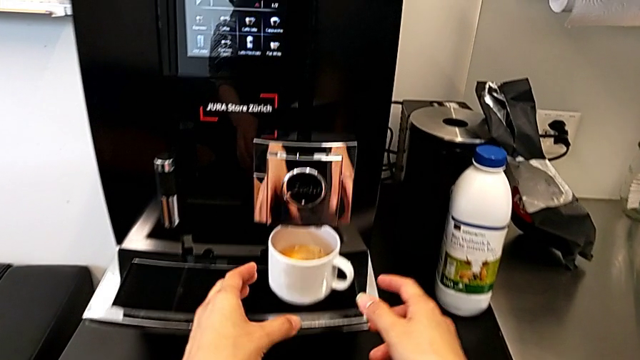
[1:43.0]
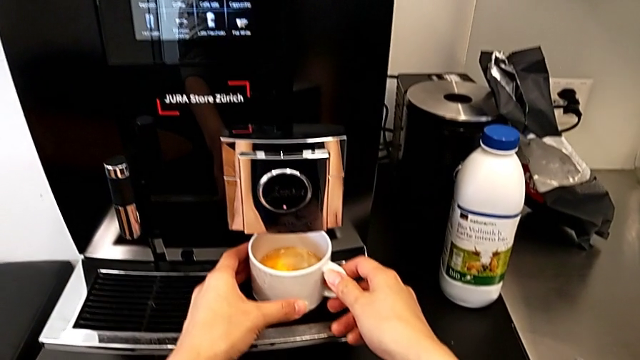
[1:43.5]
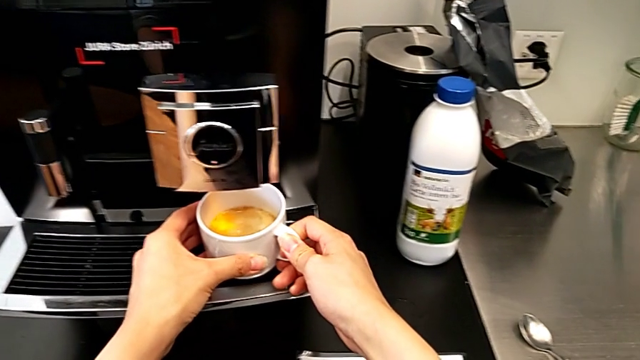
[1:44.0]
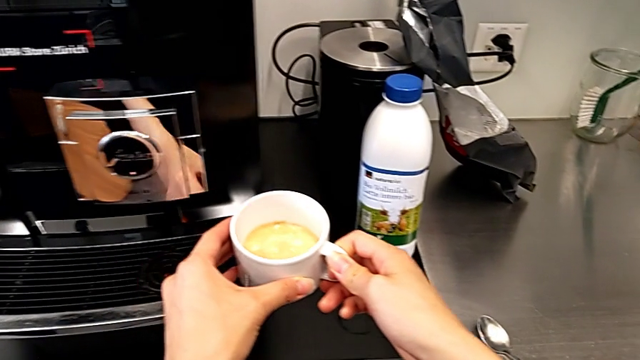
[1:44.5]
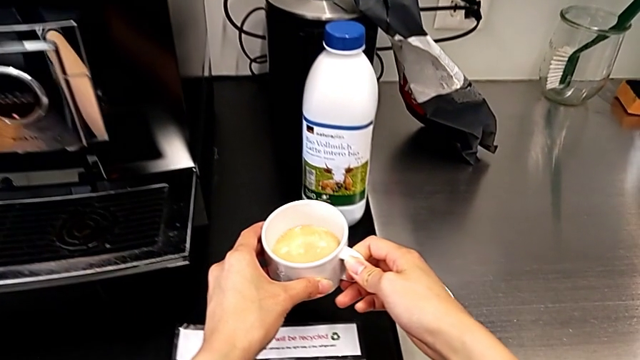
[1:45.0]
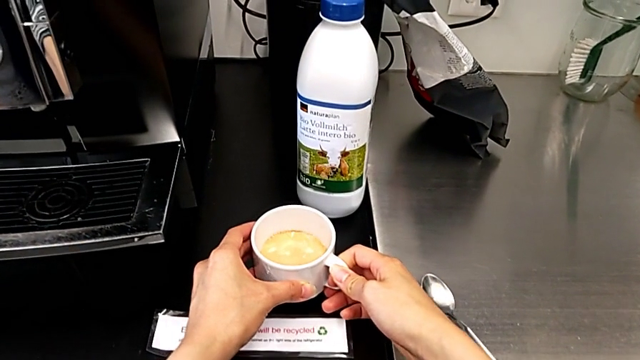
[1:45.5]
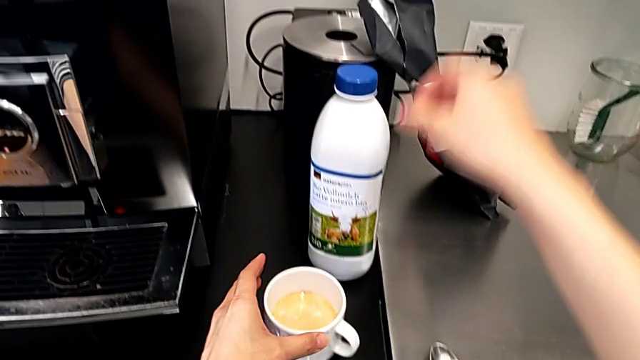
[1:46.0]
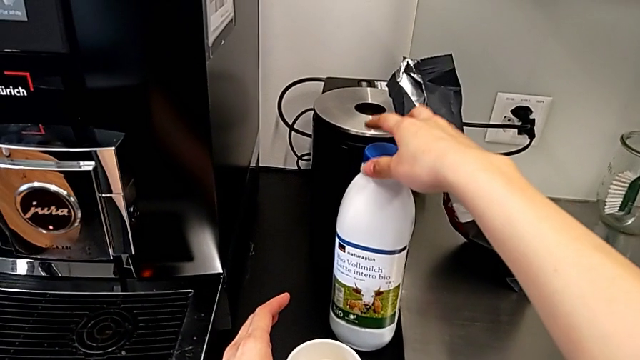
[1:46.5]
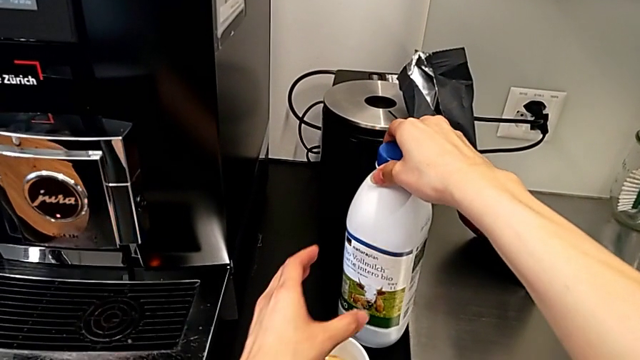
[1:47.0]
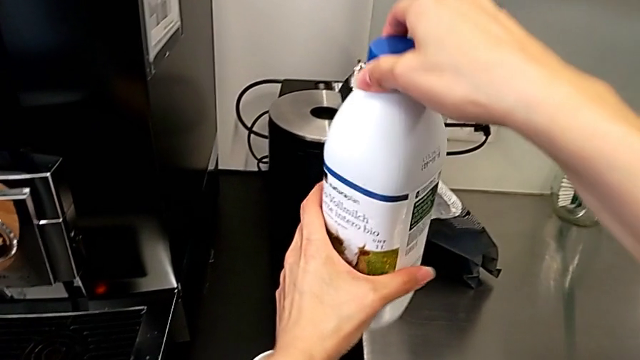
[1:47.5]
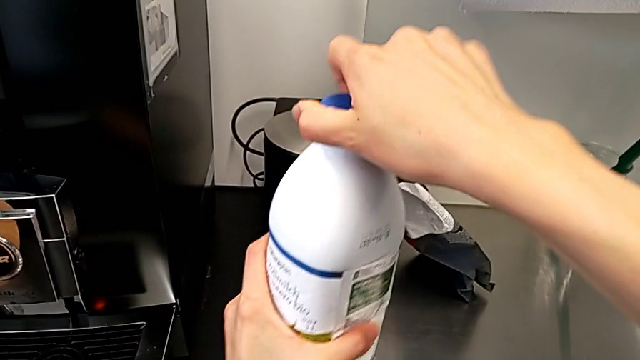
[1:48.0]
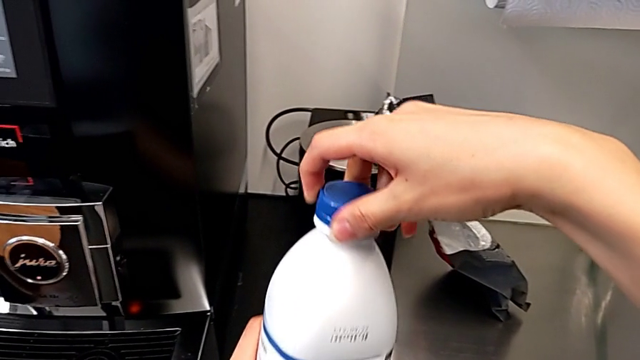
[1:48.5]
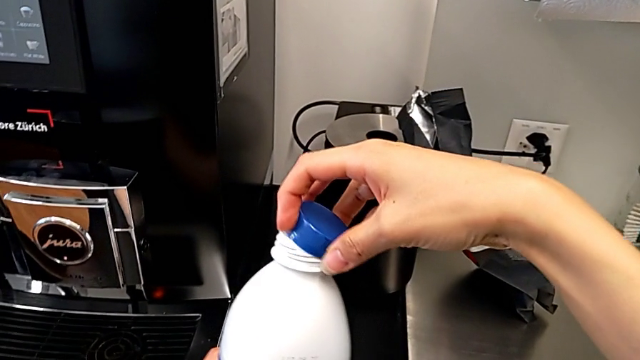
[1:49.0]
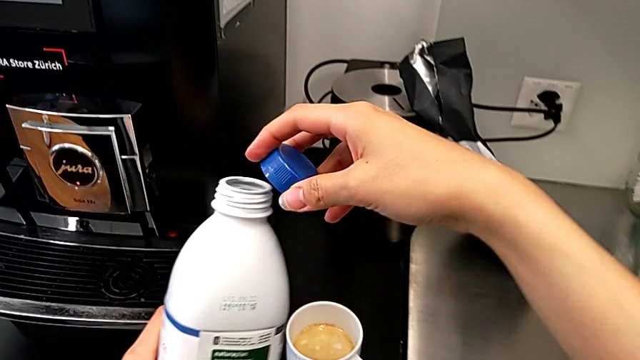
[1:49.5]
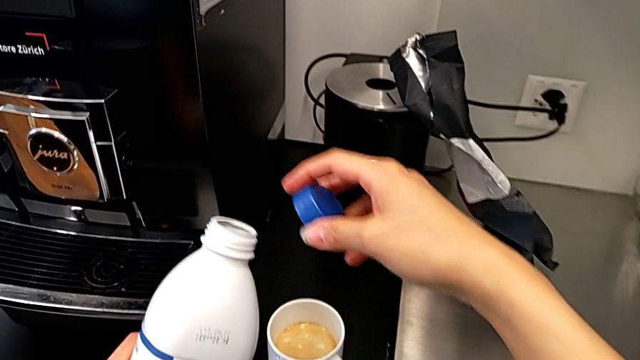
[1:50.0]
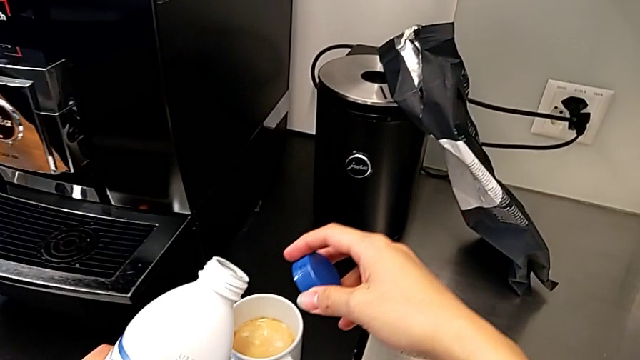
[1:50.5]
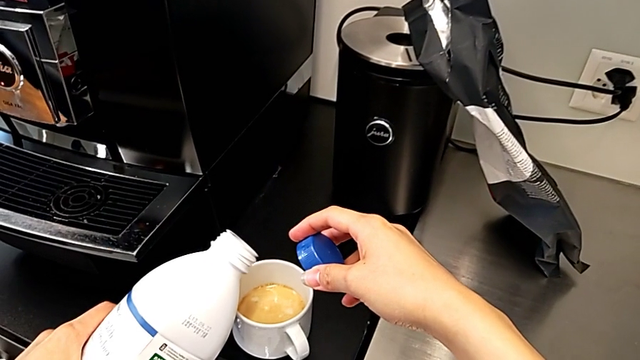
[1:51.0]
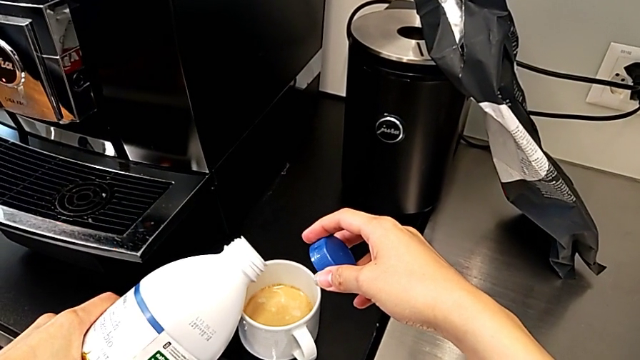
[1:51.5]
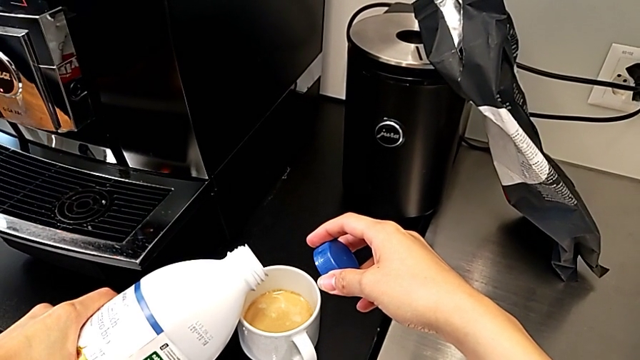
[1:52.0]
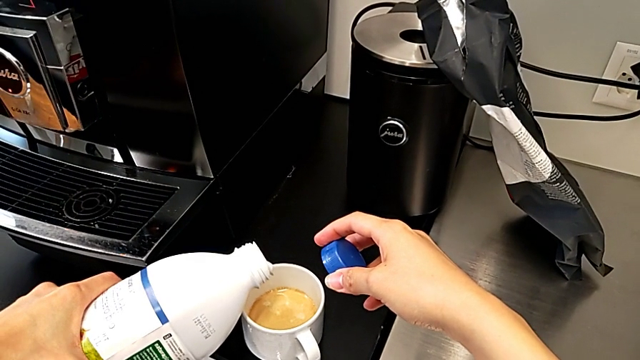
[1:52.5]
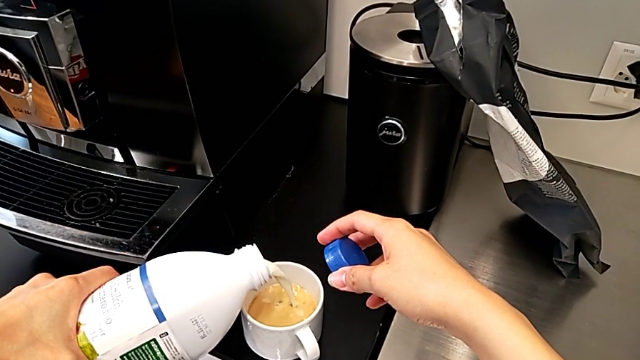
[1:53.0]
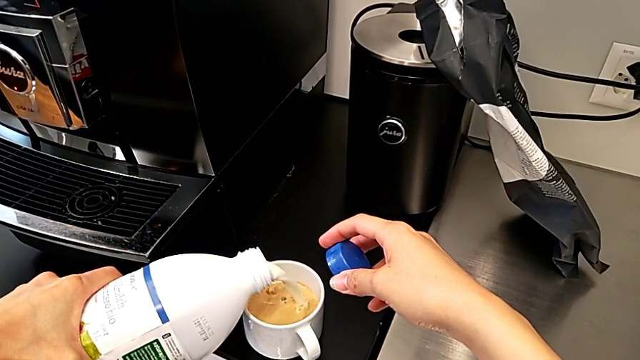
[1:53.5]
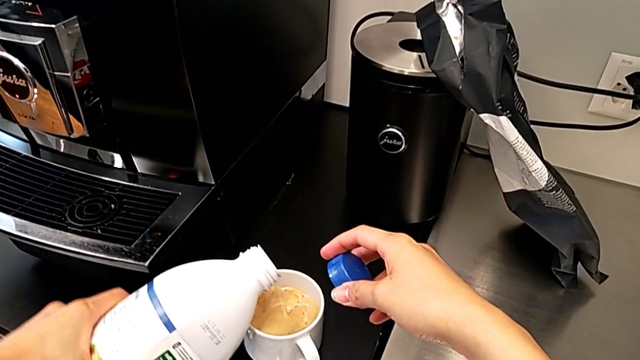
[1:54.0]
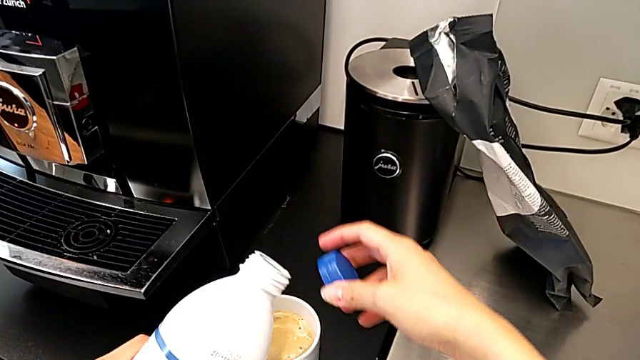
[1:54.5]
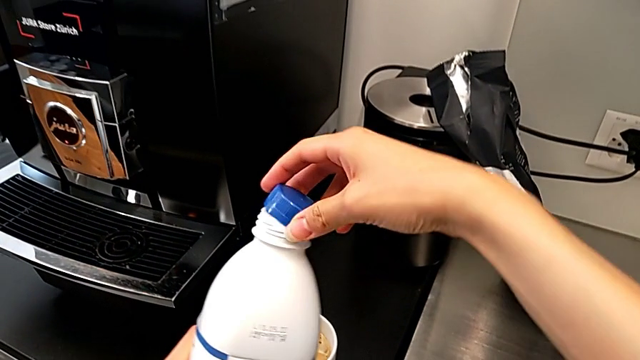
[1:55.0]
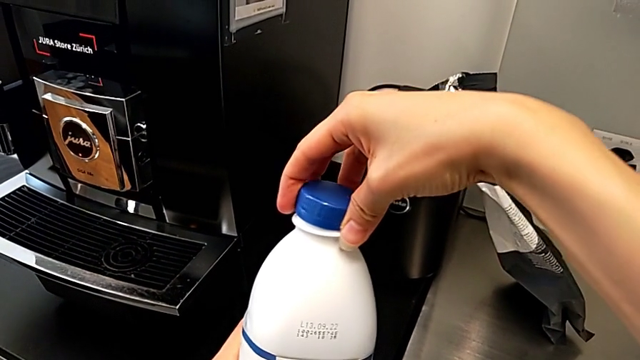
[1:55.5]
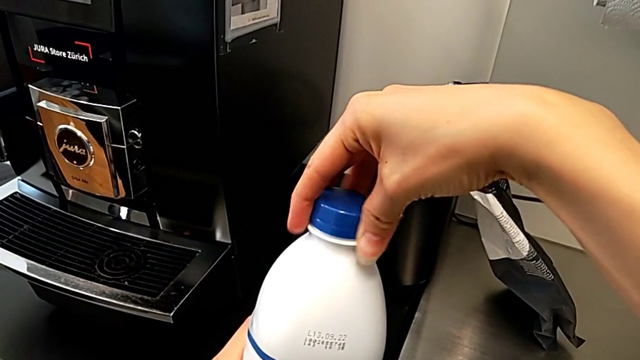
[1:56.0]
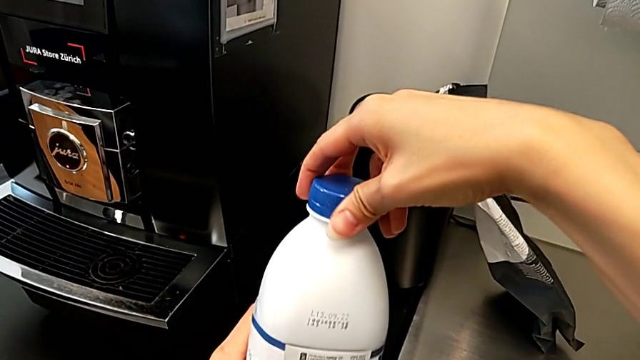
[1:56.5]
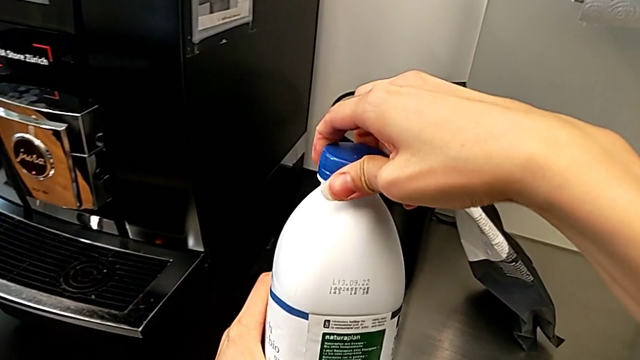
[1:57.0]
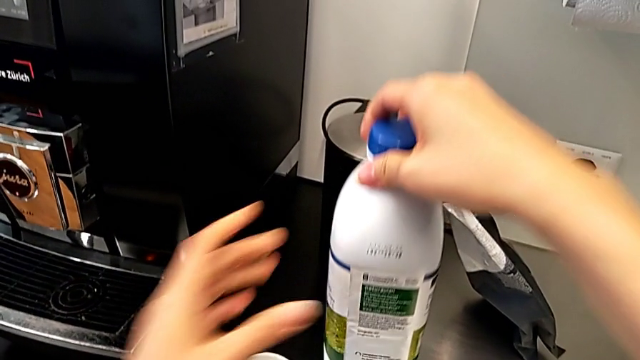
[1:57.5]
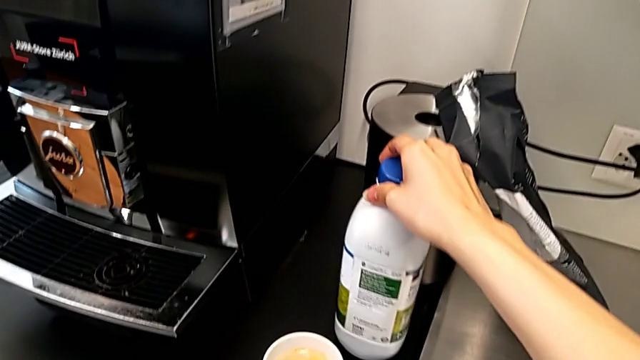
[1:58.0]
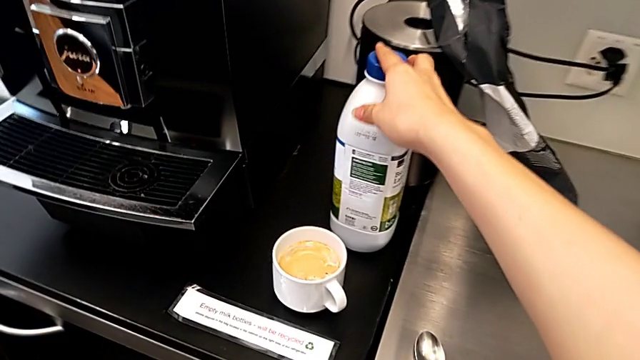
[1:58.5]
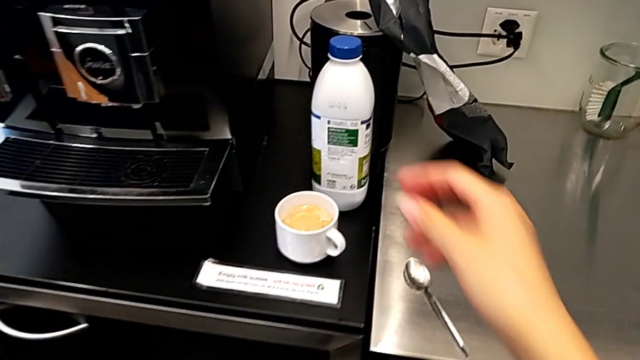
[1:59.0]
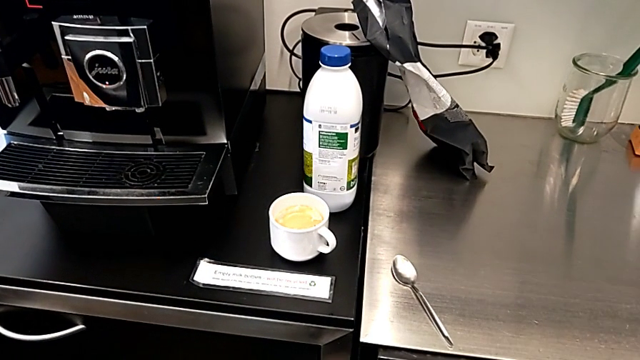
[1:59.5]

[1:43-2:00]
The camera wearer adds milk to the coffee. They grab the cup, place it, grab the milk, open it, pour it, close it and place it.

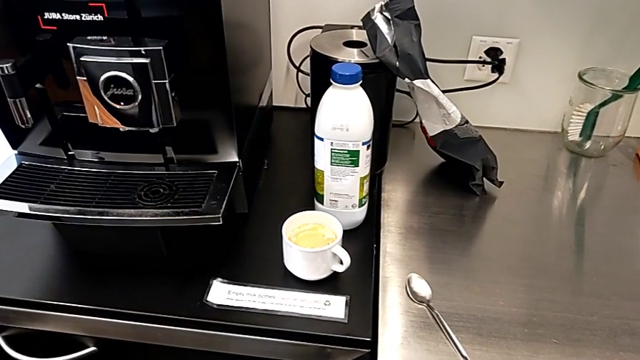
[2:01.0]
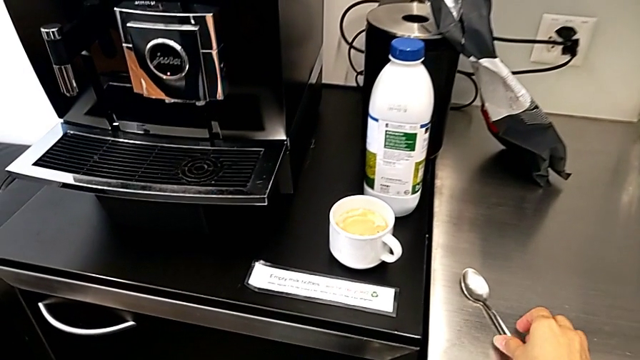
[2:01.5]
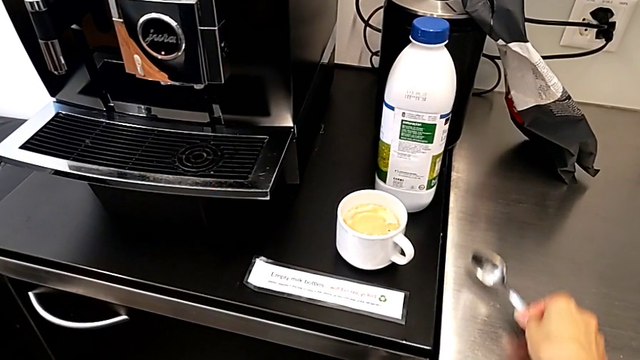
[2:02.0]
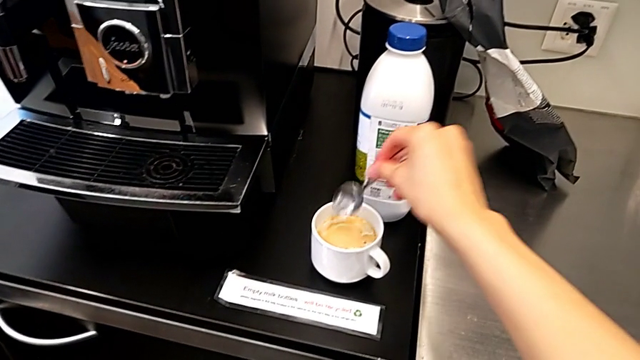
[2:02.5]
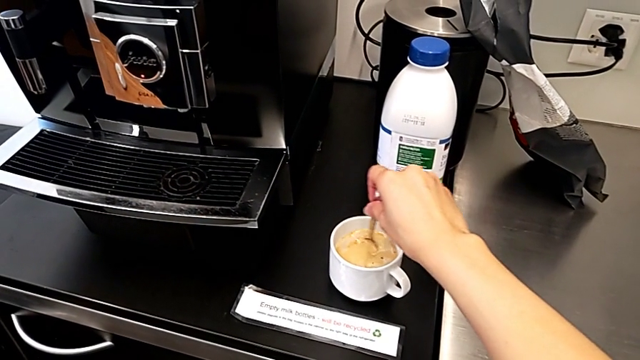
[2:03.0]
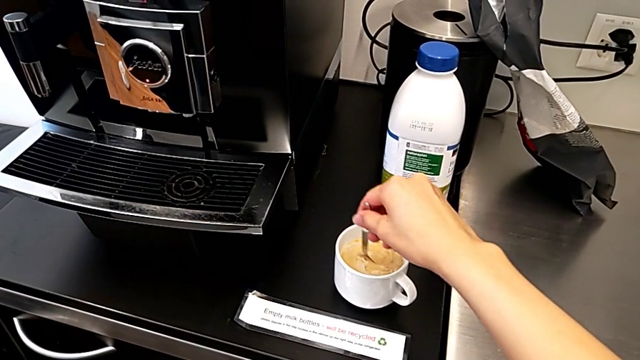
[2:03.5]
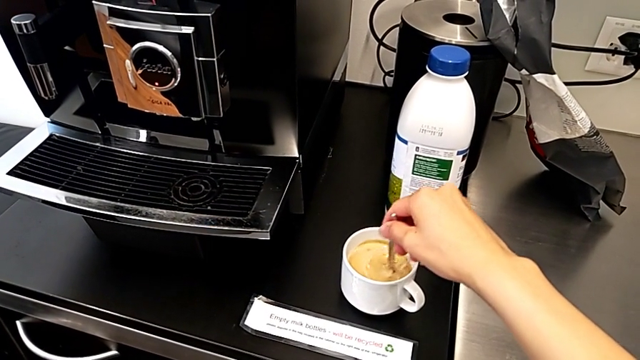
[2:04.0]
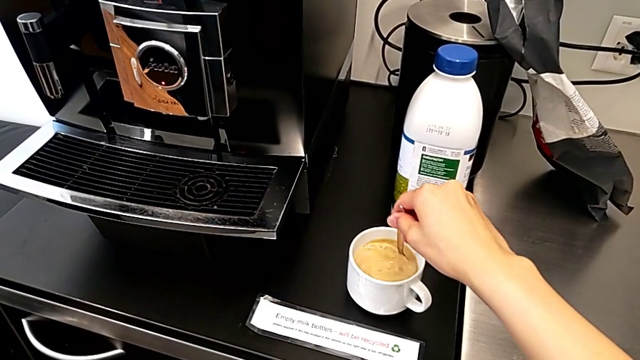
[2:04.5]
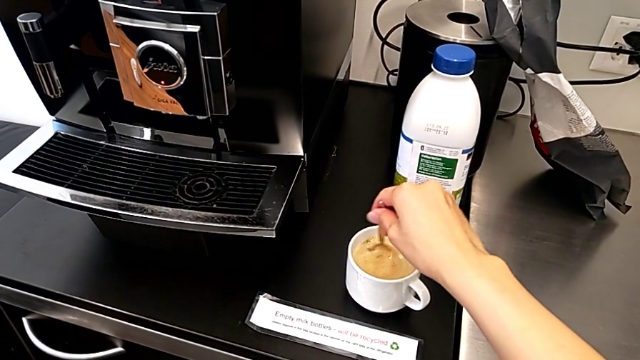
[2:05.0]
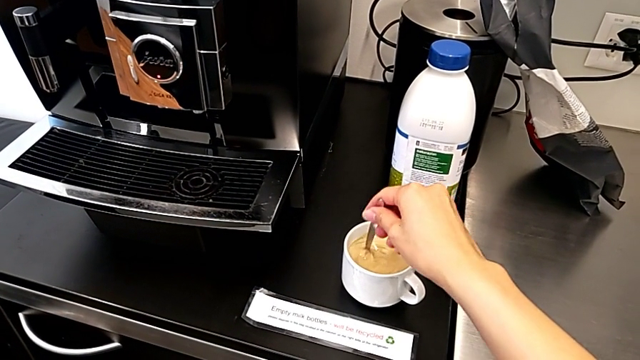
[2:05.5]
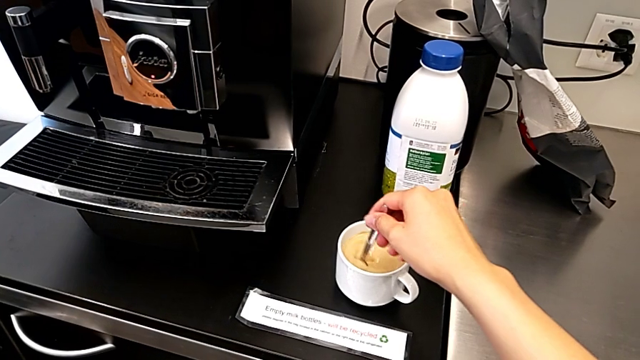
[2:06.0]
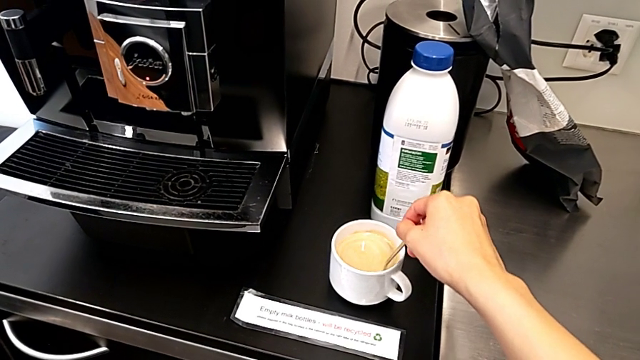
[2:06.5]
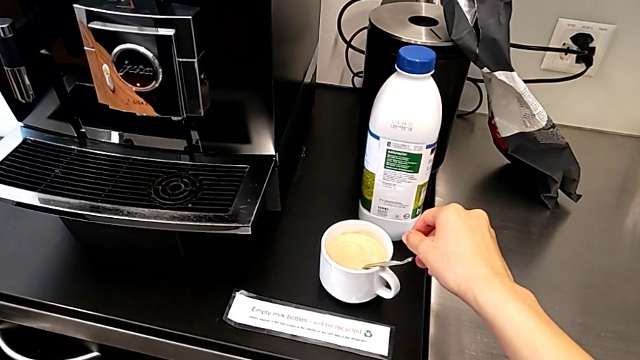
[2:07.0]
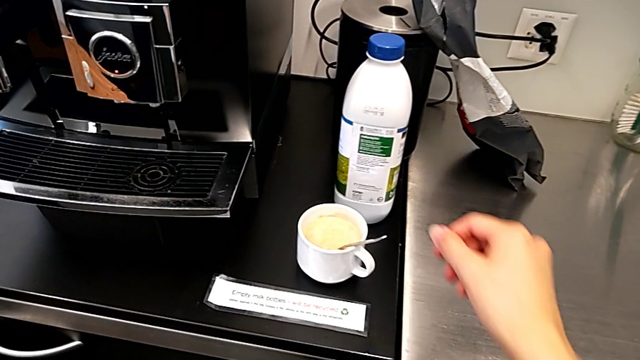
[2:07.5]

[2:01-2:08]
The camera wearer stirs the coffee. They grab the spoon and stir the coffee.
